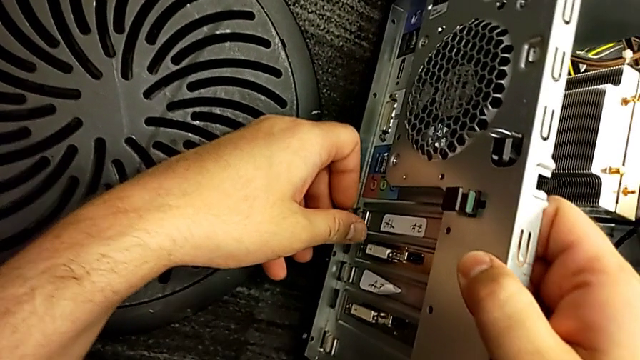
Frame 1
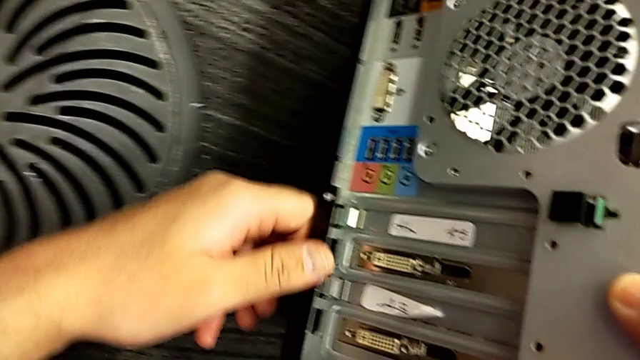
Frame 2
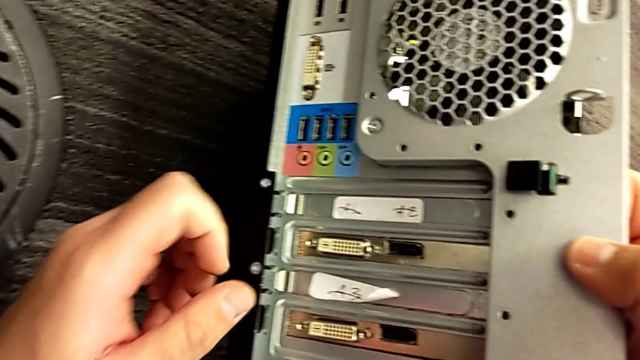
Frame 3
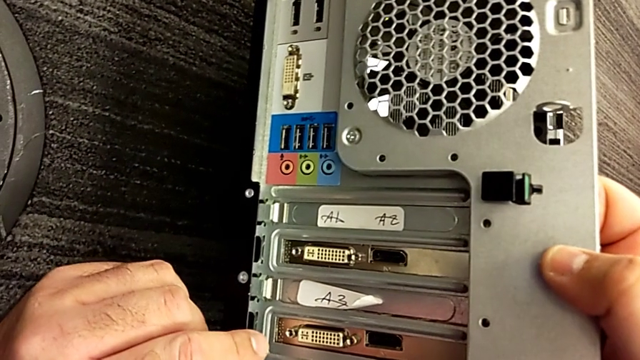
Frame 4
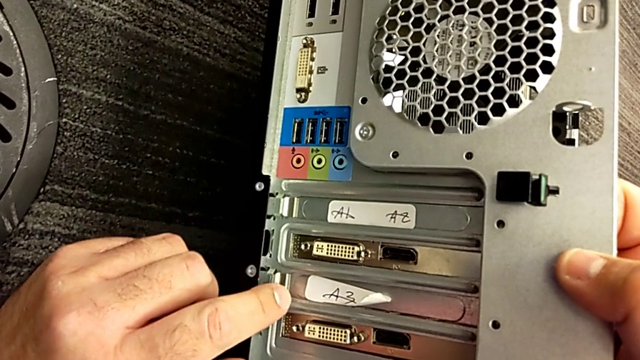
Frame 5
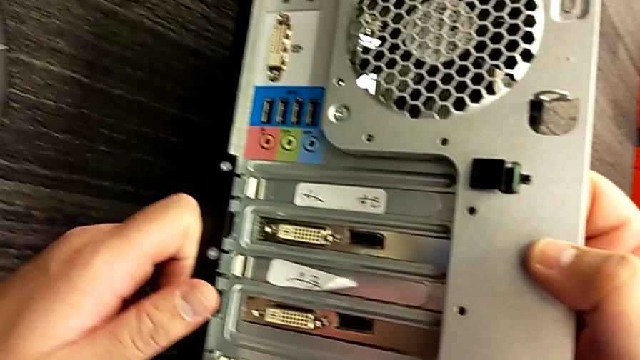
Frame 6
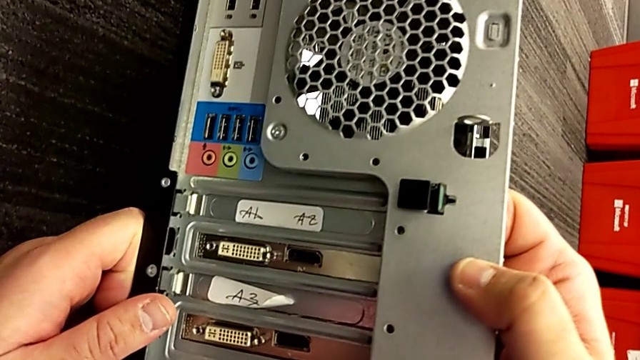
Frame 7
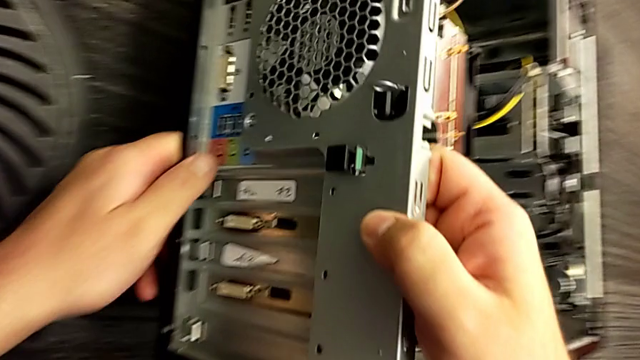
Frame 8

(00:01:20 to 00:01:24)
The camera wearer is inspecting the computer tower. They inspect the left computer tower.

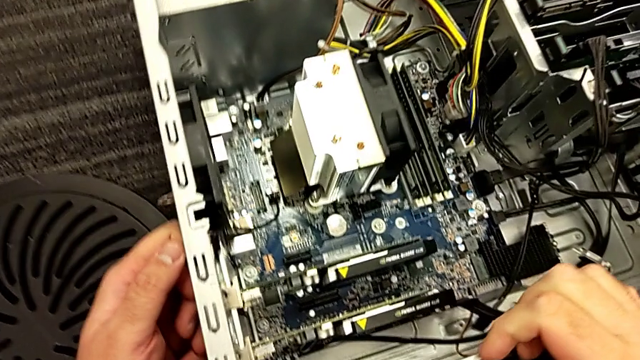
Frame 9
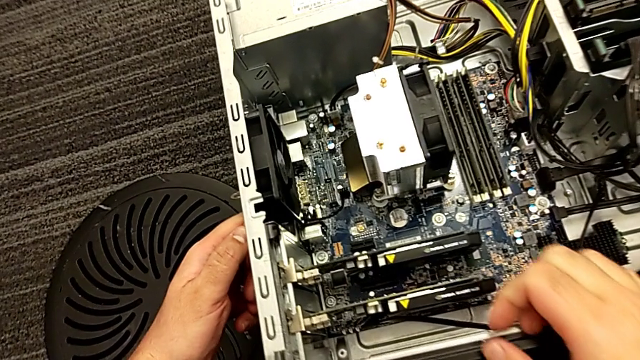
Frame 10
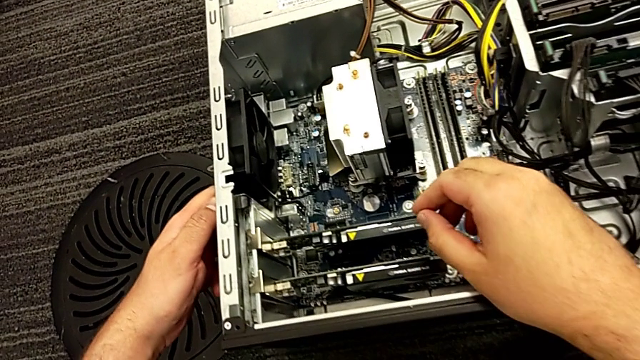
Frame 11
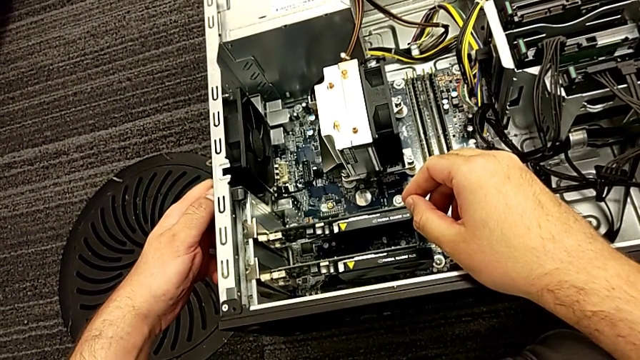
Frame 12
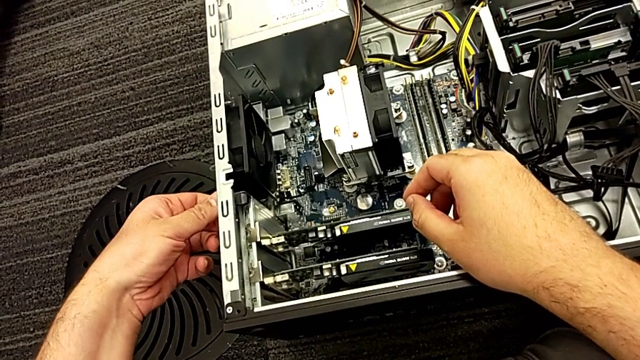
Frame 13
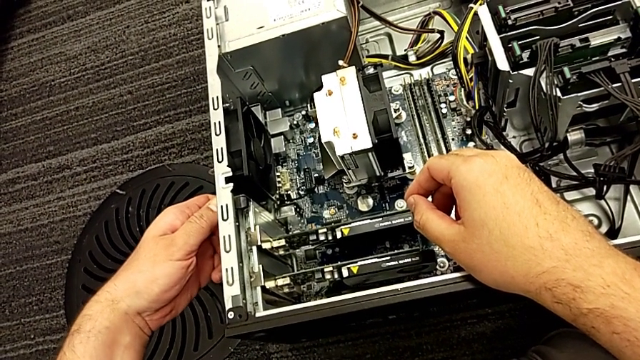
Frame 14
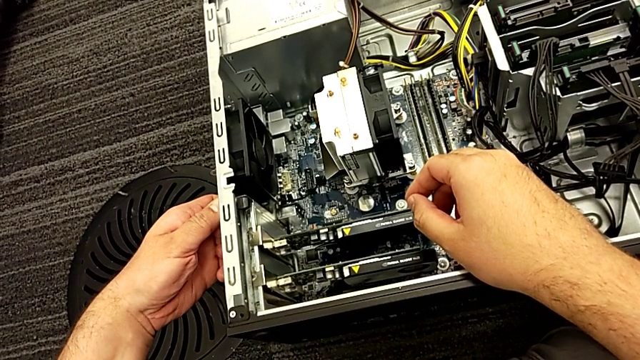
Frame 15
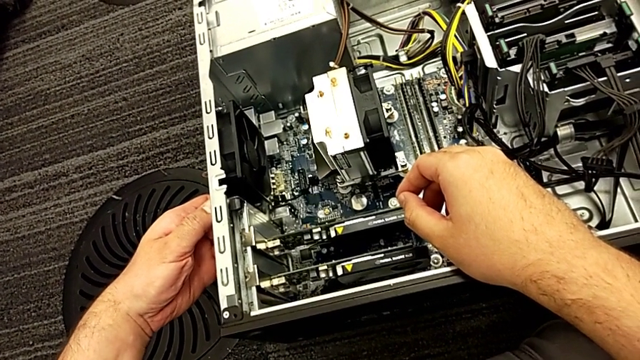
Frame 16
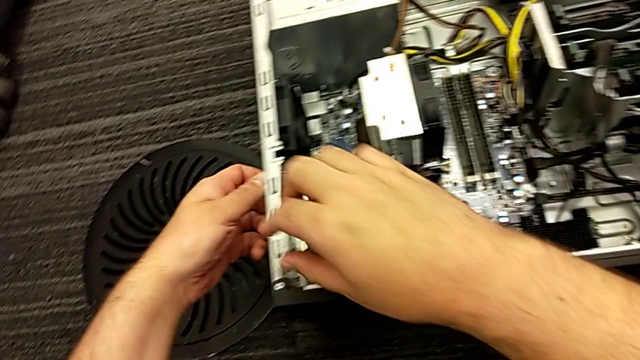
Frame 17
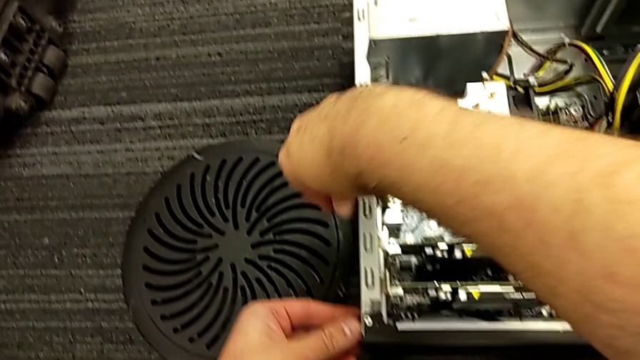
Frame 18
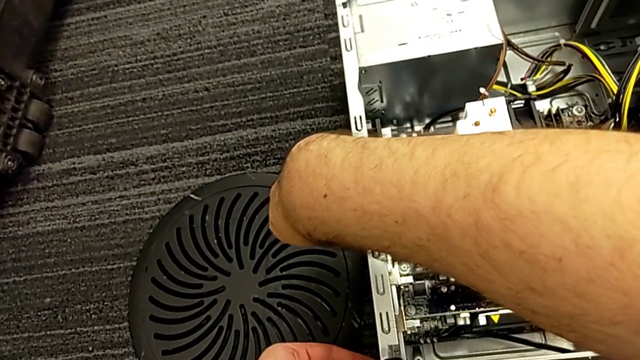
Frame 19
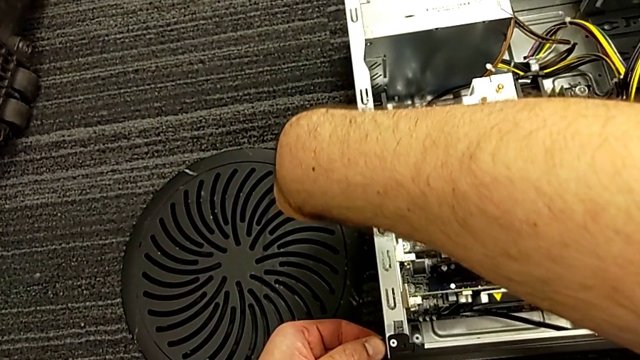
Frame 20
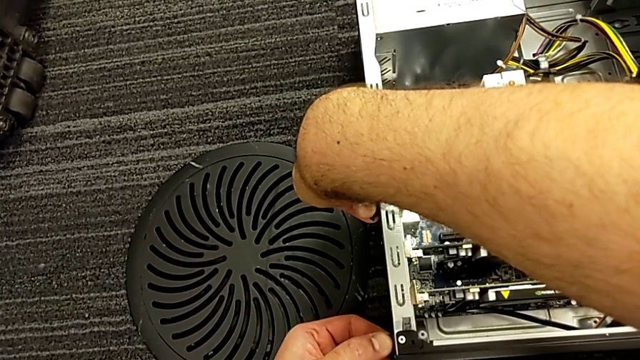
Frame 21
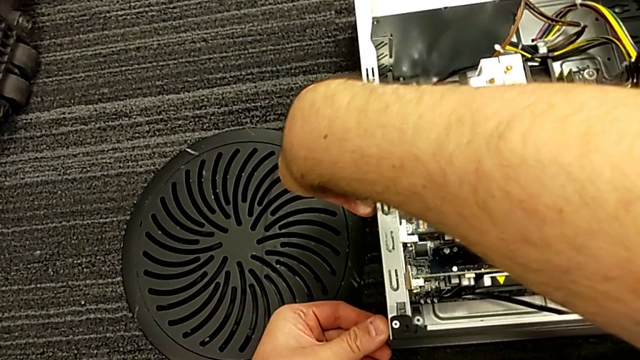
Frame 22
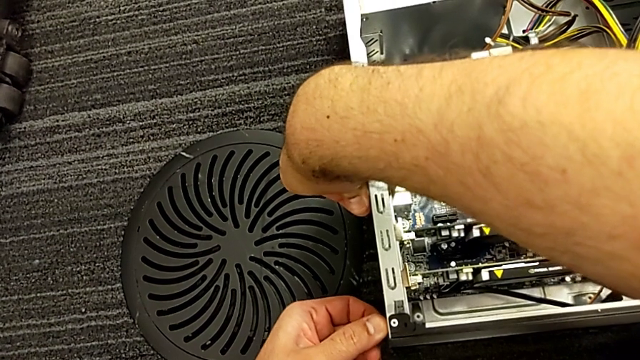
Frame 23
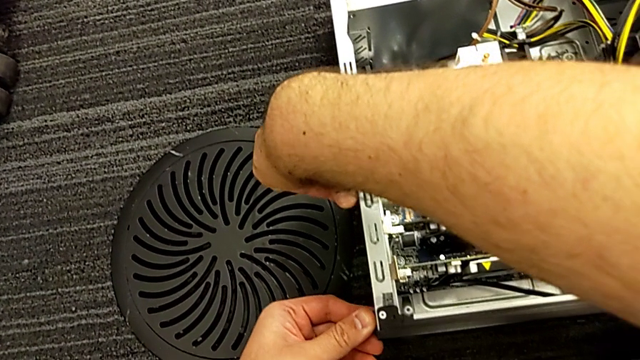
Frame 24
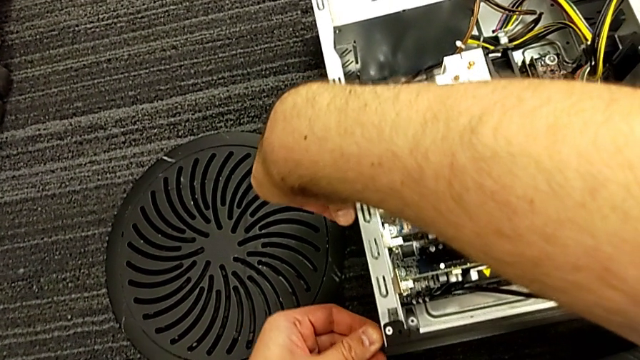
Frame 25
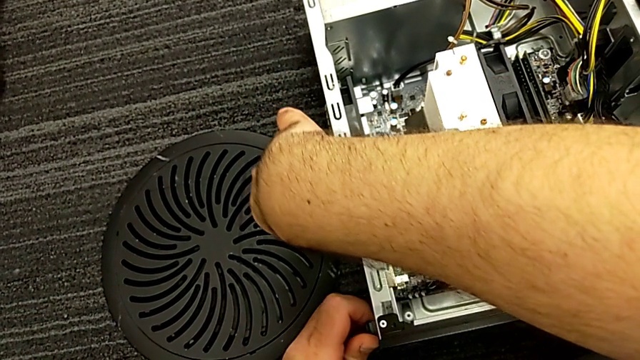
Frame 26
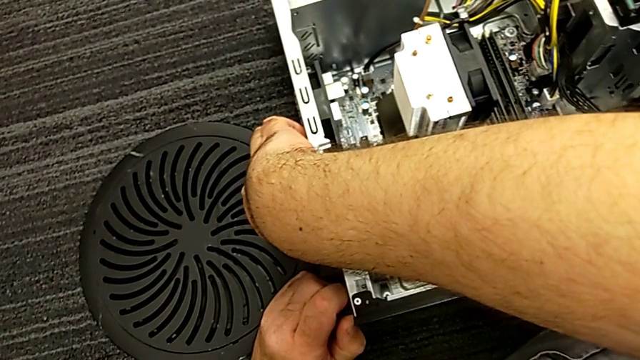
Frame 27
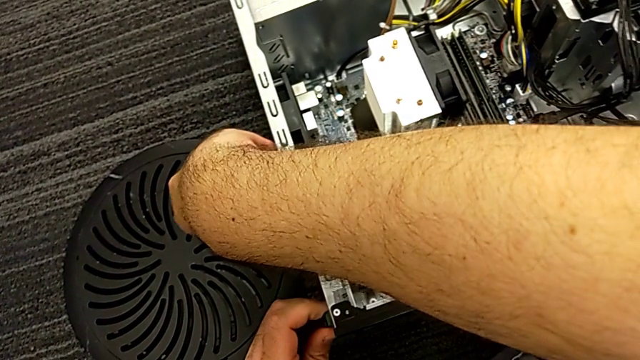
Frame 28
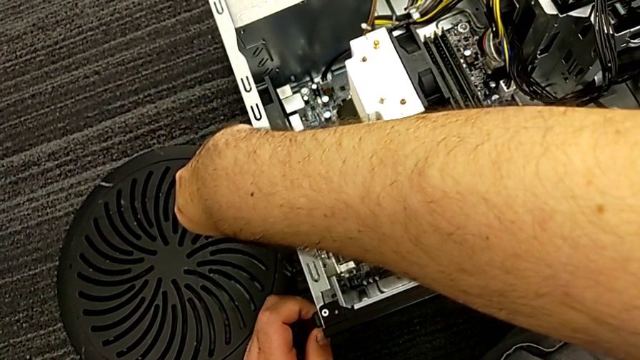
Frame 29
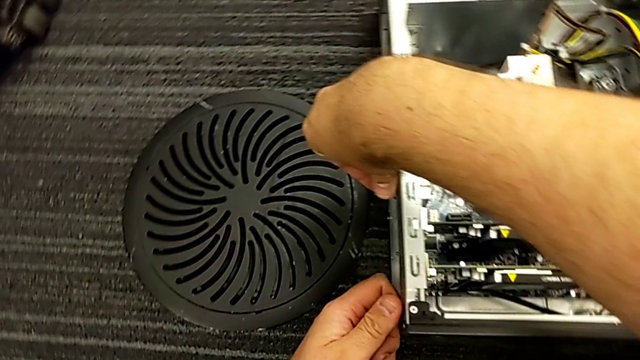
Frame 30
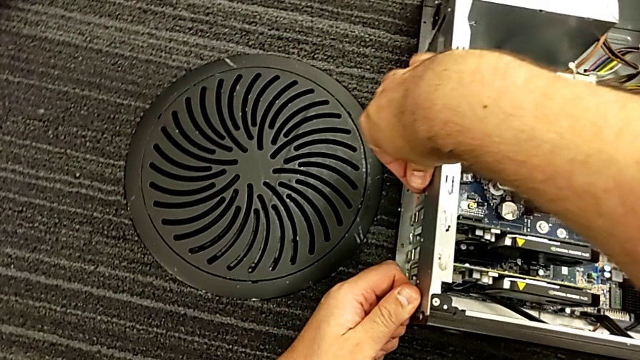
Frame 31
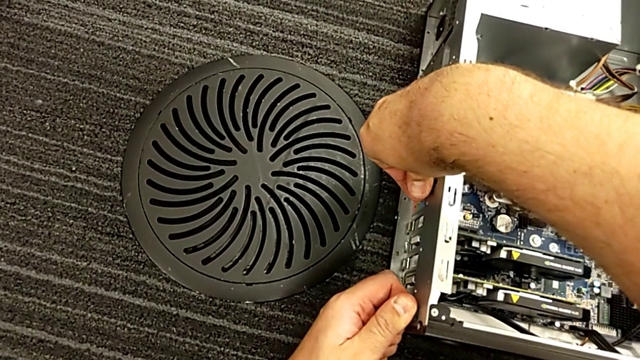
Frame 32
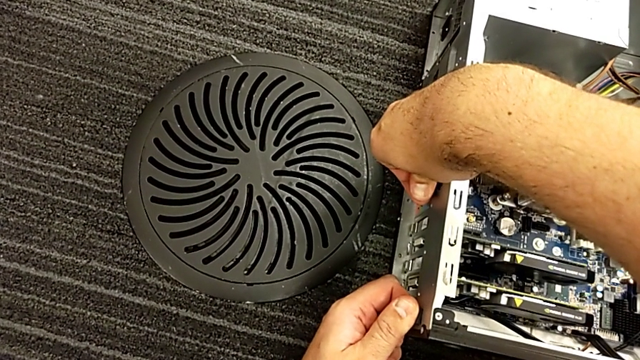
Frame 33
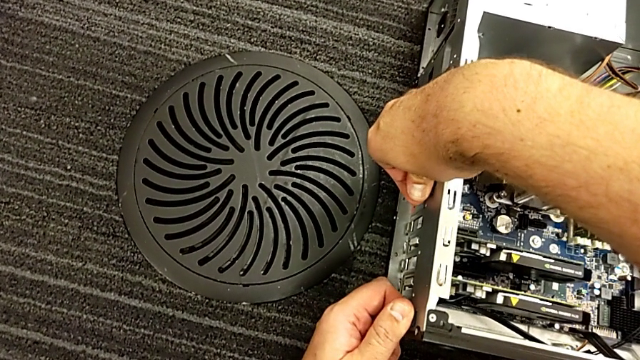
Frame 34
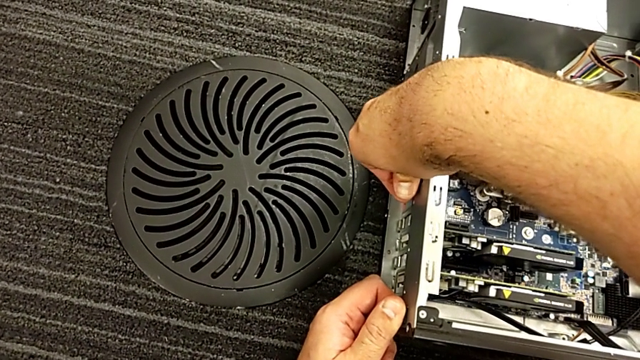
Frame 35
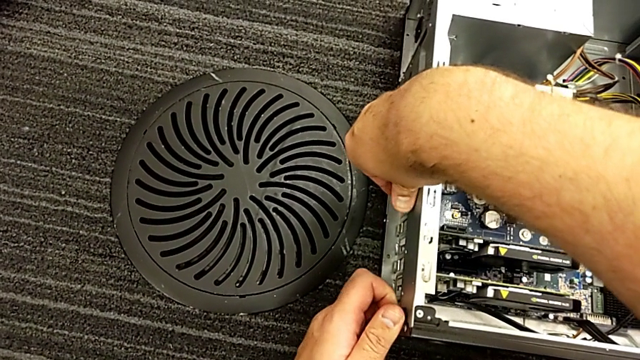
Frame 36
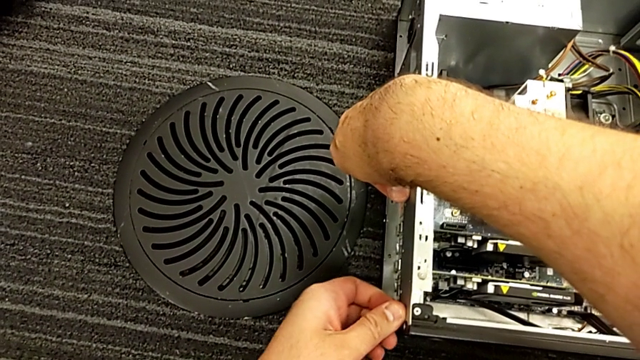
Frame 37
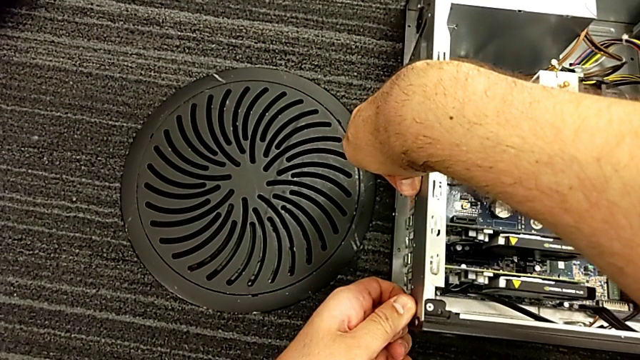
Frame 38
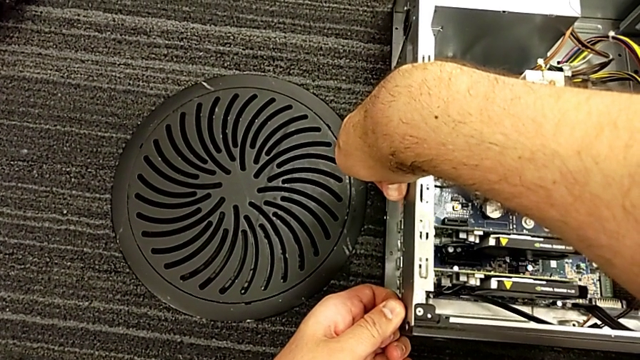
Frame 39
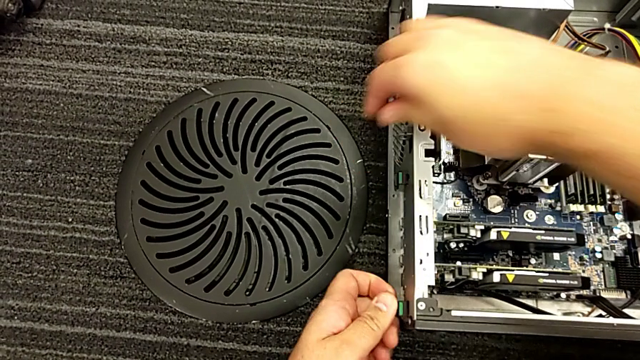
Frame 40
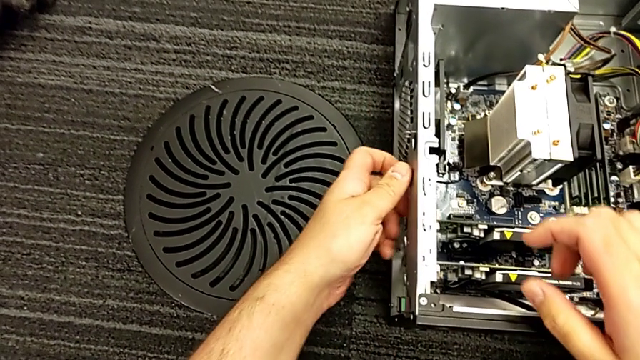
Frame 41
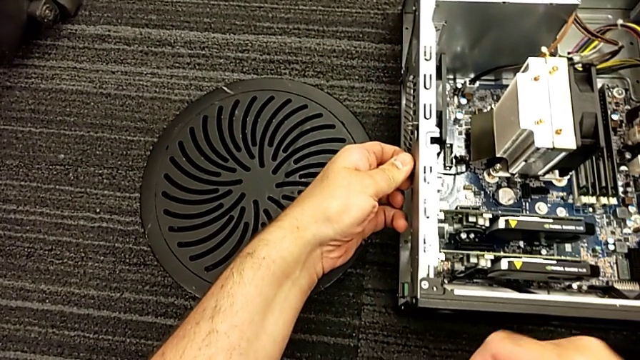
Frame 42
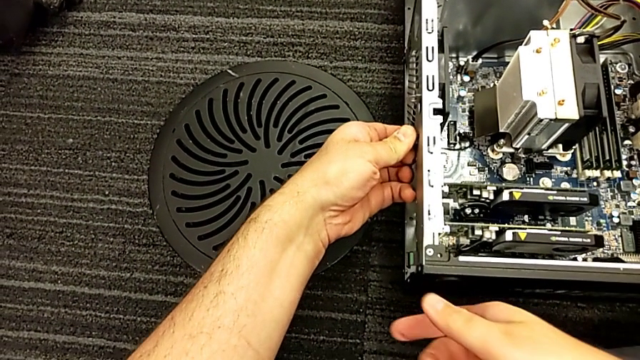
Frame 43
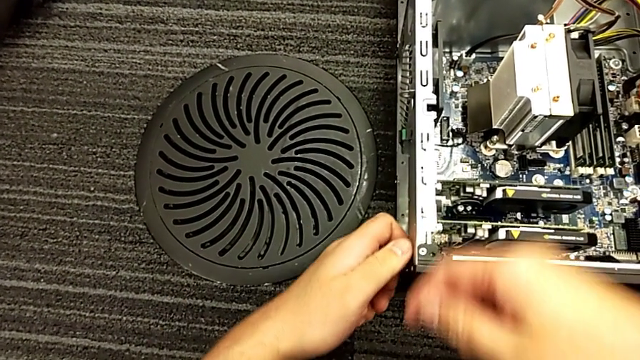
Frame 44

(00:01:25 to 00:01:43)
The camera wearer is pulling the computer tabs. They grab the computer tab, wrongly grab it, pull it and grab it three times.
